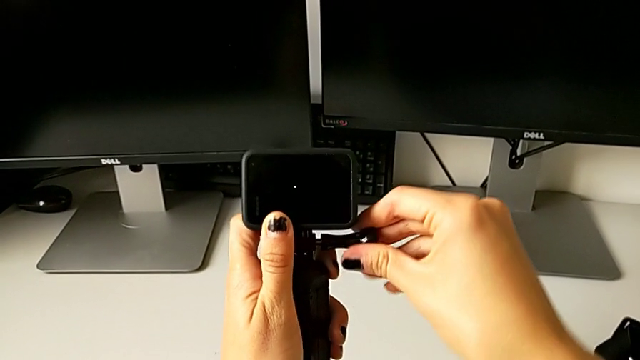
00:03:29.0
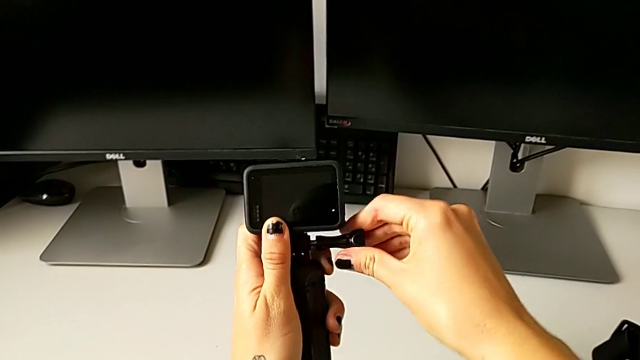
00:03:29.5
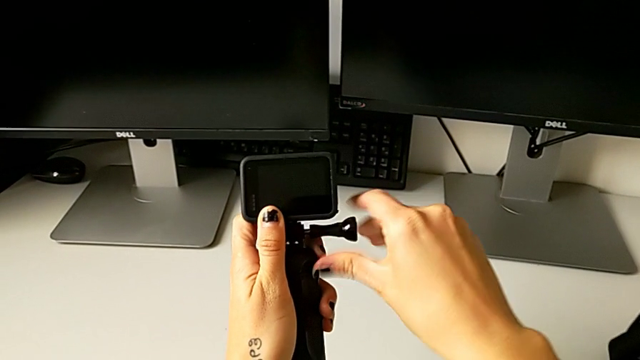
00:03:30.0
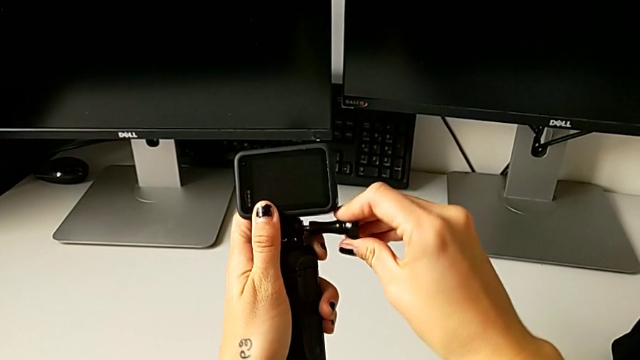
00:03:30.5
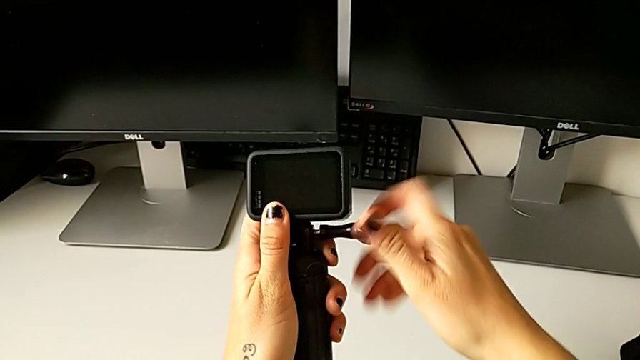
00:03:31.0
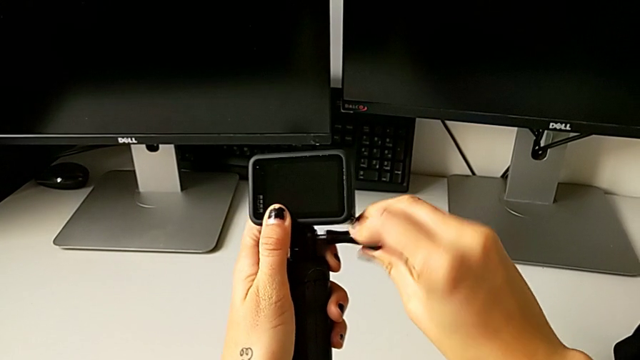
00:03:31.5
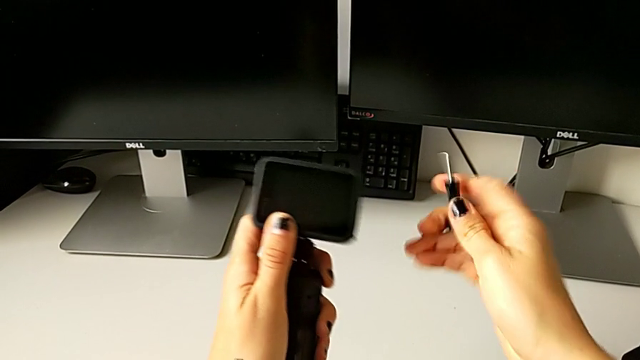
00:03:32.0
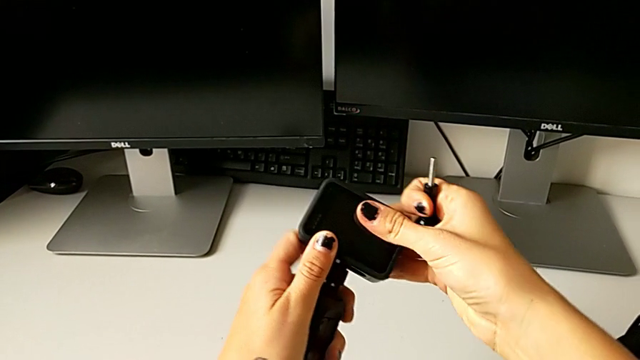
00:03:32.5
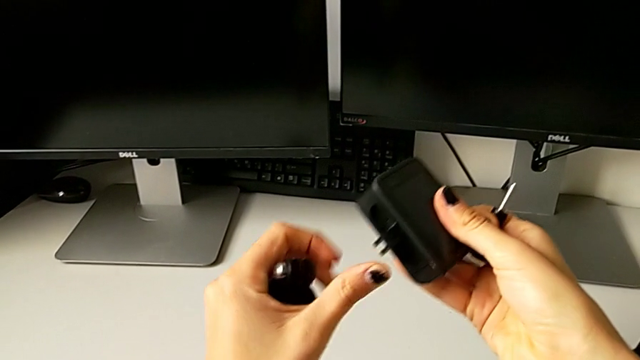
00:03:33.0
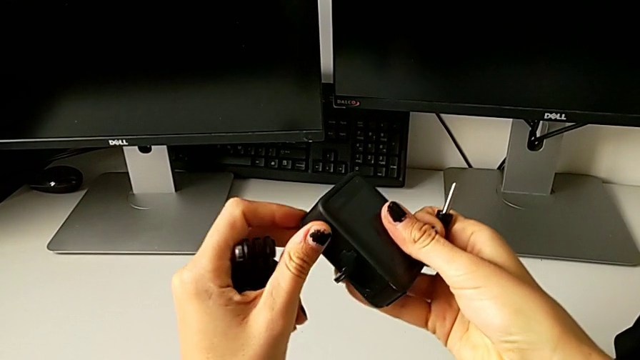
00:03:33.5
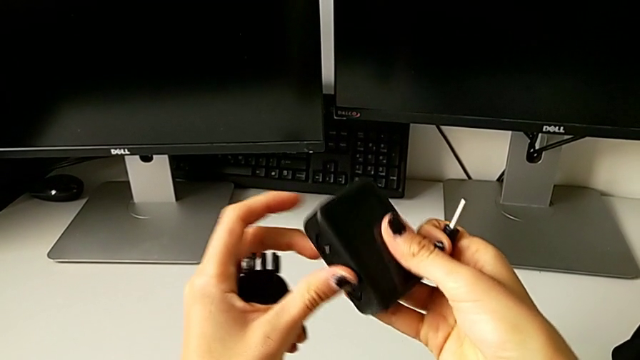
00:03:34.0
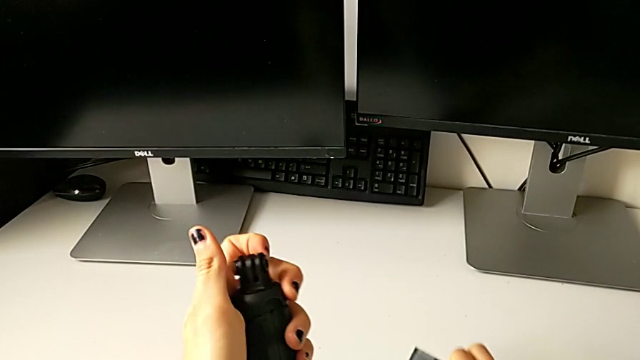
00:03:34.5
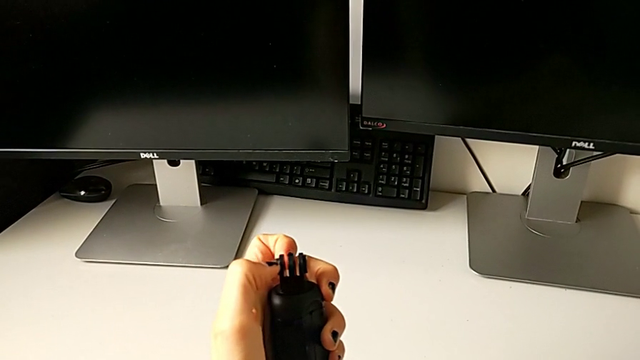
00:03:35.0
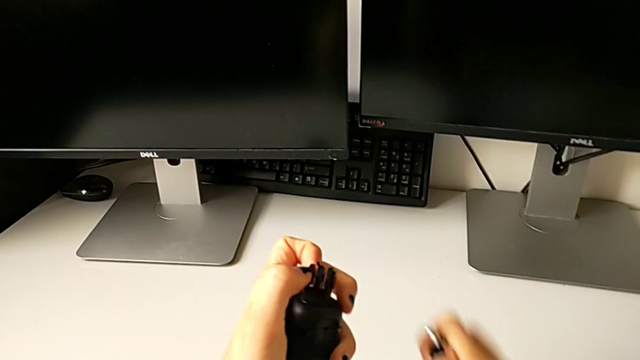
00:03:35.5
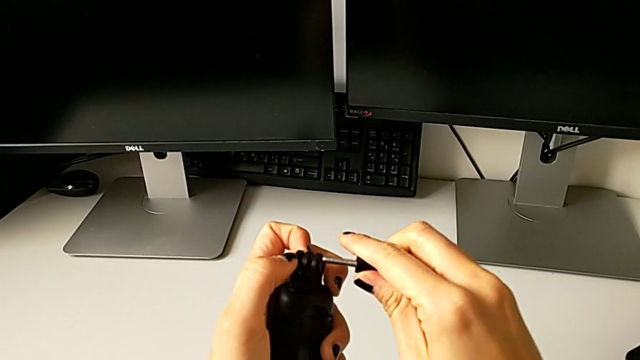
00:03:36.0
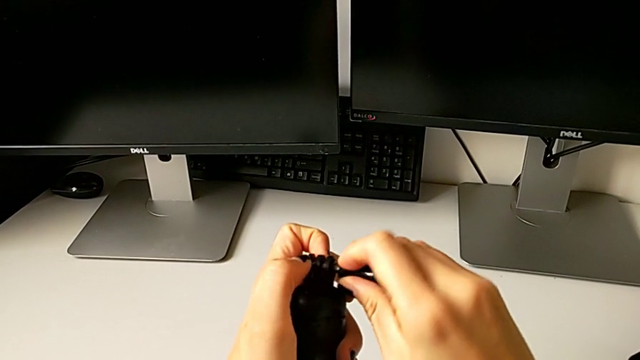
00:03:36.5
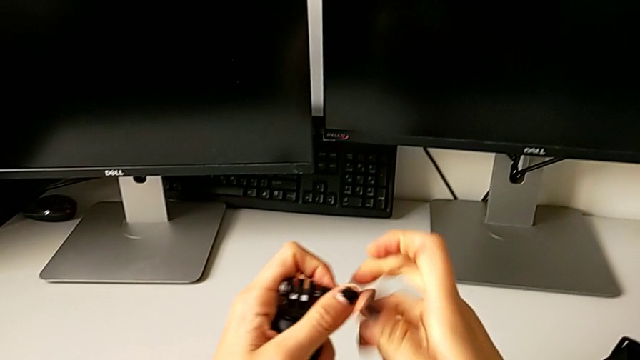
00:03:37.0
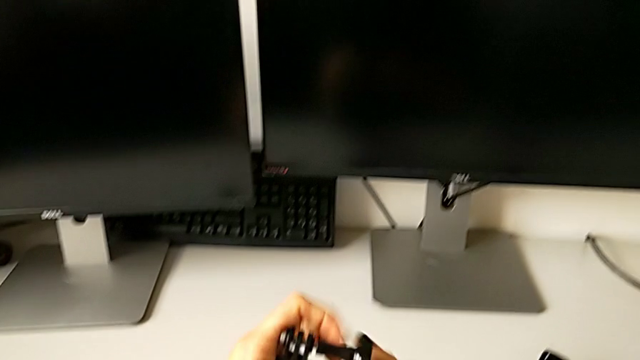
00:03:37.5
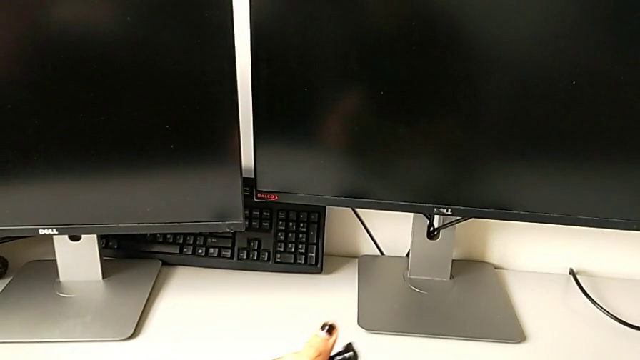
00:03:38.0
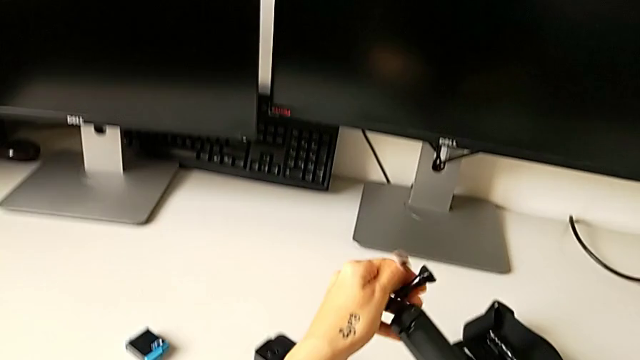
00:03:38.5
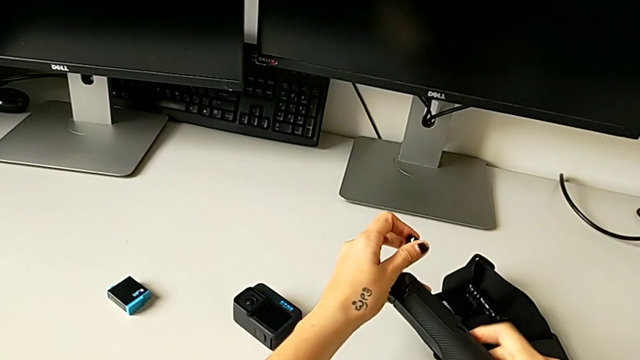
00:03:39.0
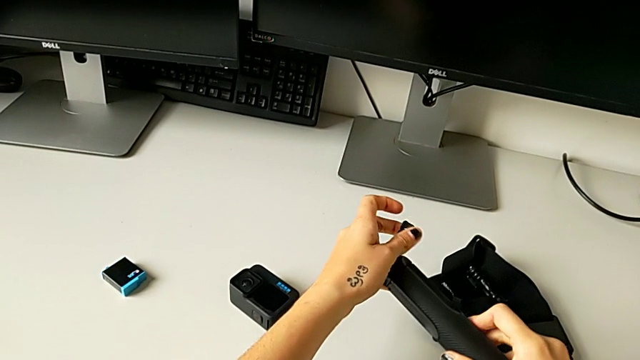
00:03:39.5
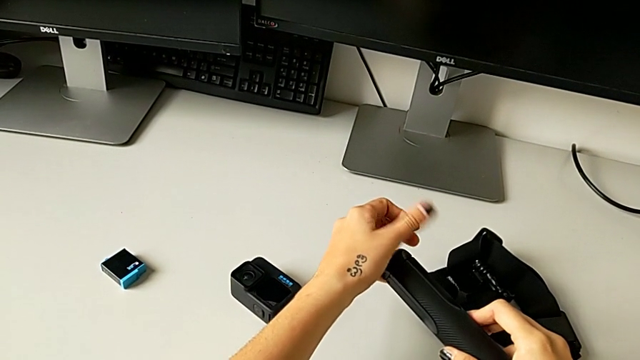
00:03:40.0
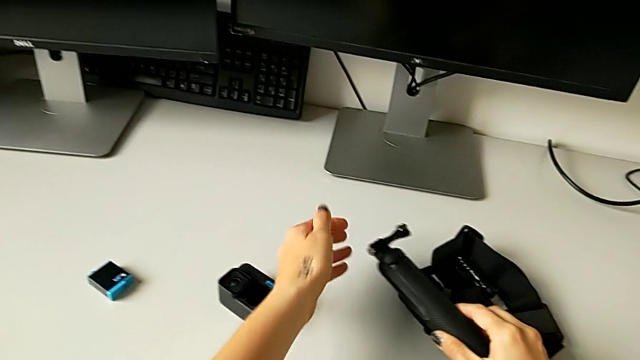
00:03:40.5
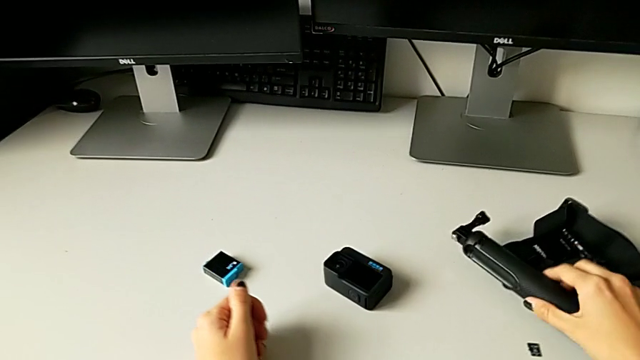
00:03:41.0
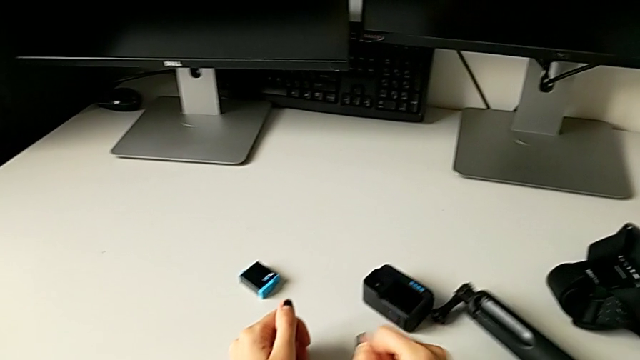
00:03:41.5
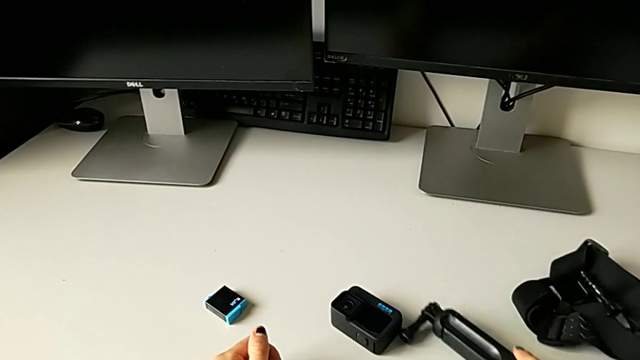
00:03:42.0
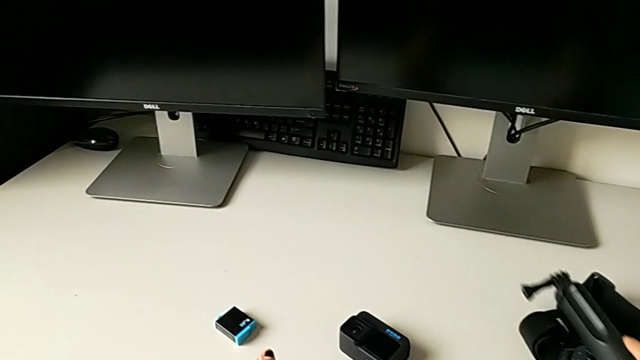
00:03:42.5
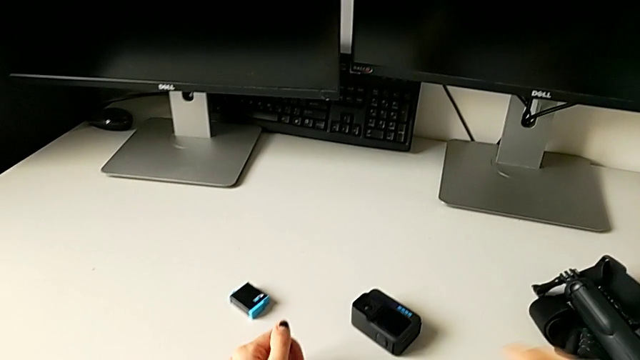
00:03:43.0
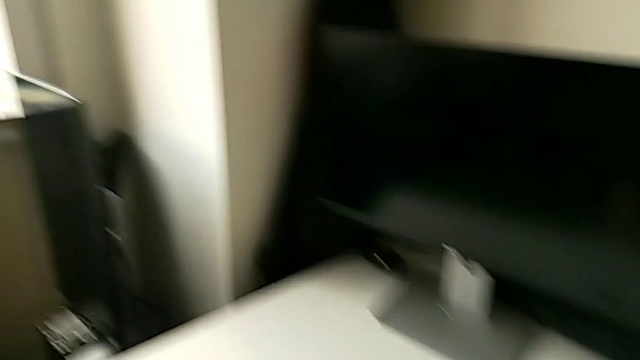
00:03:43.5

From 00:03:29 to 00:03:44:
The camera wearer is removing the GoPro from the handheld grip. They unscrew the screw, pull the GoPro, close the mounting peg, insert the screw and place the handheld grip.
